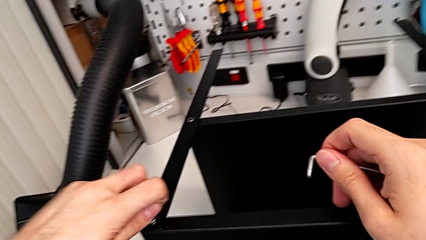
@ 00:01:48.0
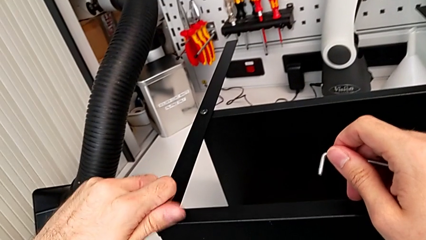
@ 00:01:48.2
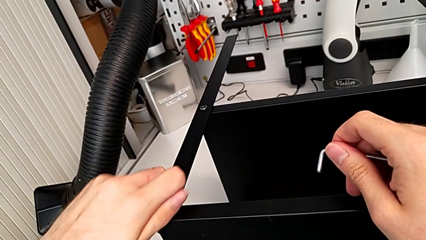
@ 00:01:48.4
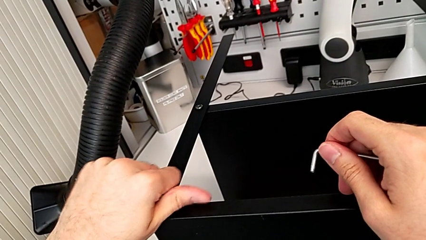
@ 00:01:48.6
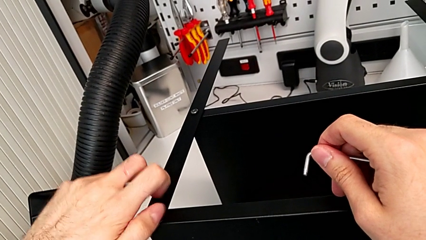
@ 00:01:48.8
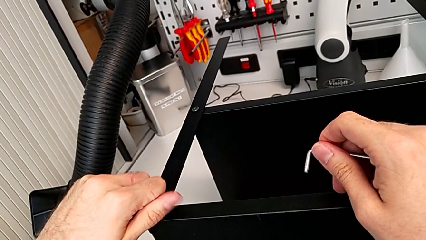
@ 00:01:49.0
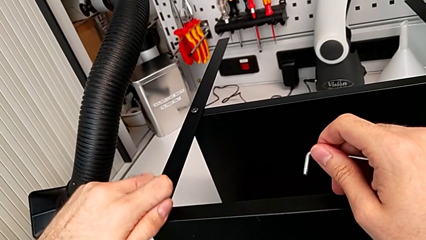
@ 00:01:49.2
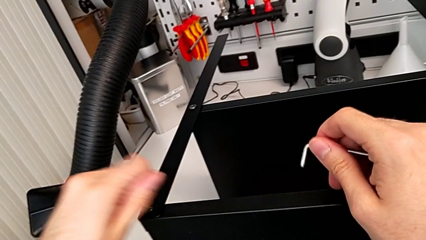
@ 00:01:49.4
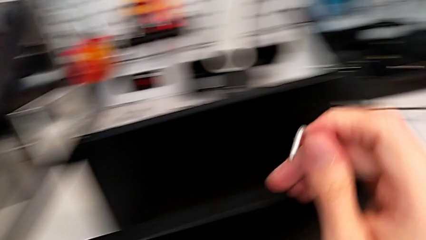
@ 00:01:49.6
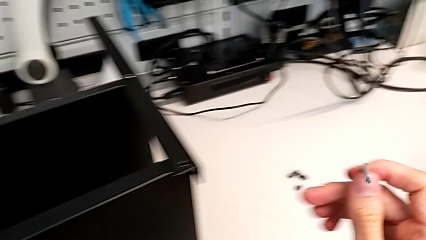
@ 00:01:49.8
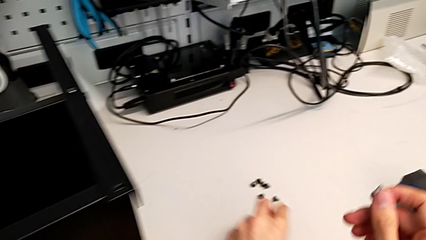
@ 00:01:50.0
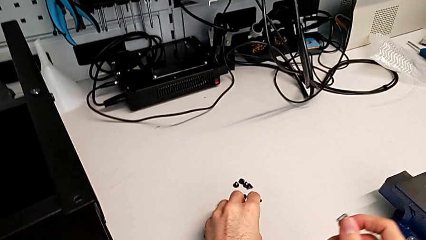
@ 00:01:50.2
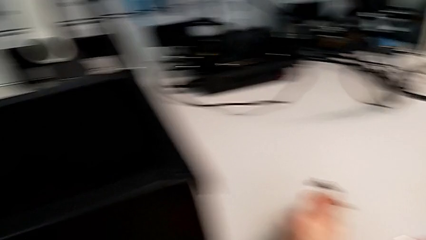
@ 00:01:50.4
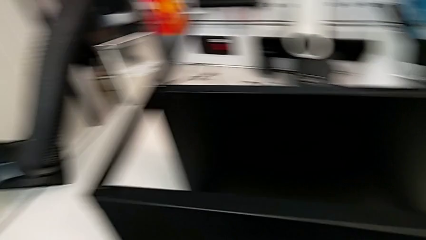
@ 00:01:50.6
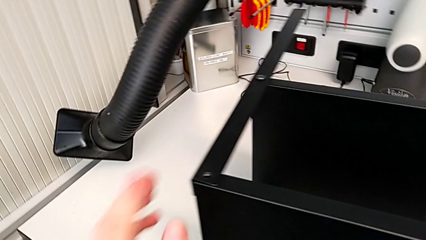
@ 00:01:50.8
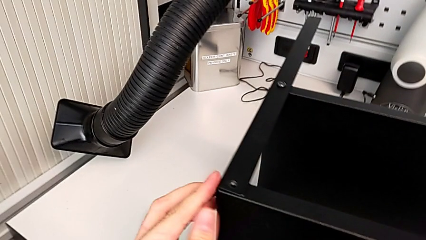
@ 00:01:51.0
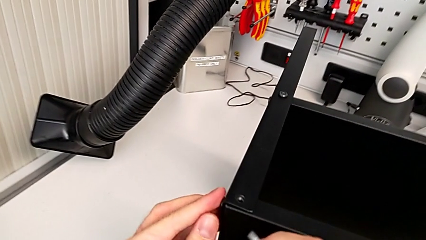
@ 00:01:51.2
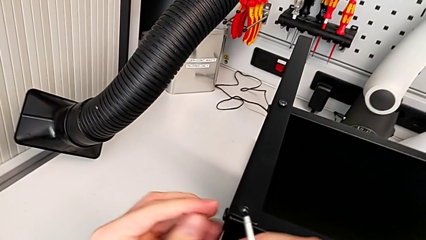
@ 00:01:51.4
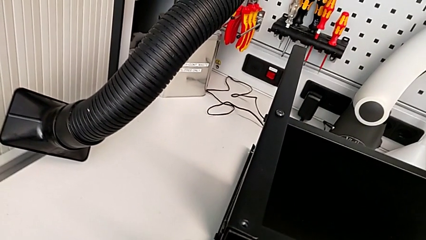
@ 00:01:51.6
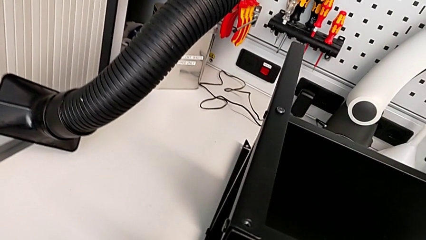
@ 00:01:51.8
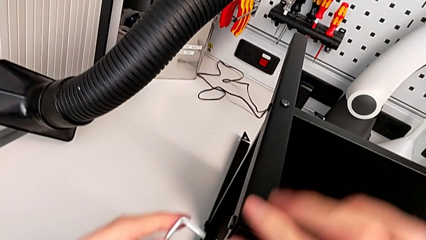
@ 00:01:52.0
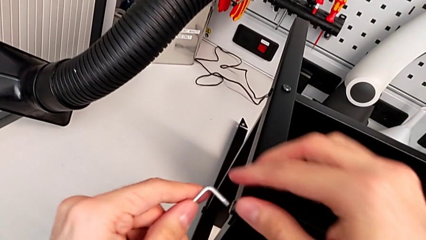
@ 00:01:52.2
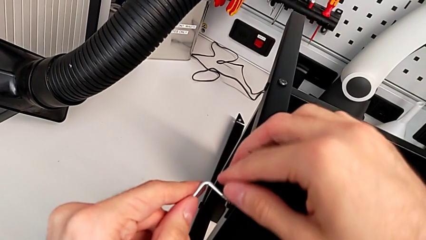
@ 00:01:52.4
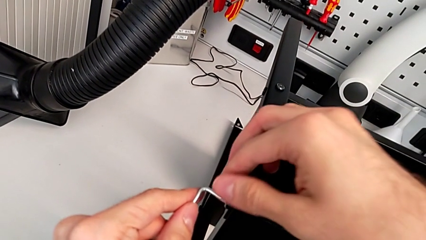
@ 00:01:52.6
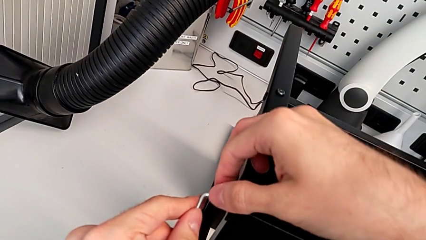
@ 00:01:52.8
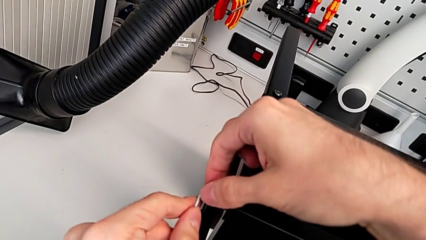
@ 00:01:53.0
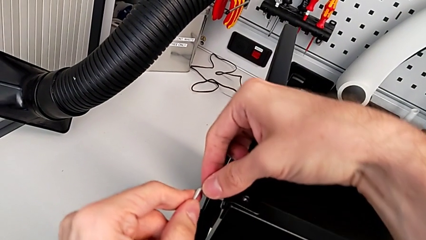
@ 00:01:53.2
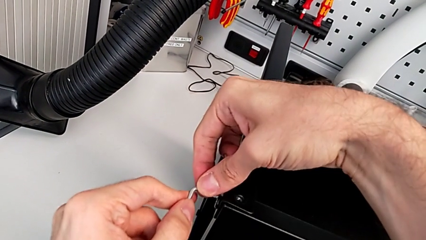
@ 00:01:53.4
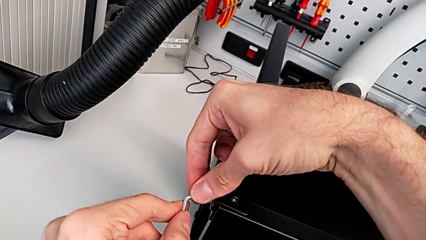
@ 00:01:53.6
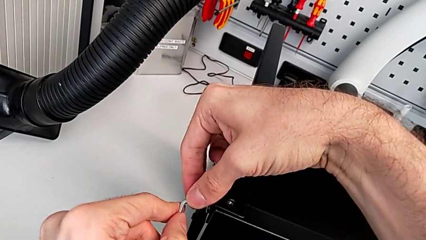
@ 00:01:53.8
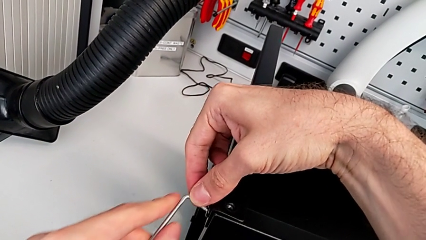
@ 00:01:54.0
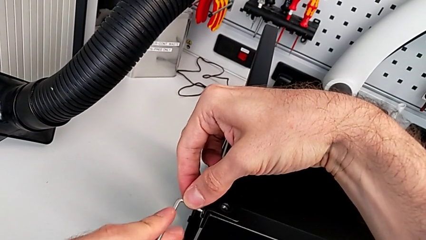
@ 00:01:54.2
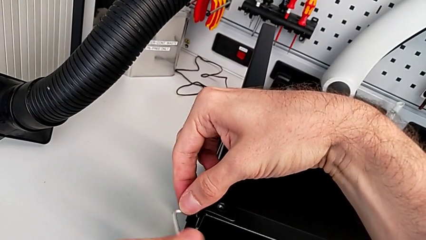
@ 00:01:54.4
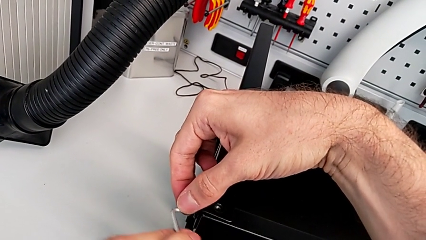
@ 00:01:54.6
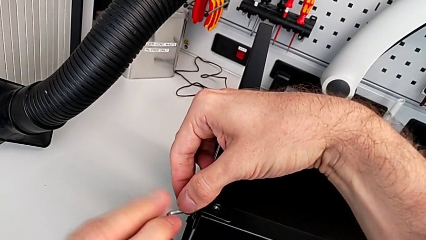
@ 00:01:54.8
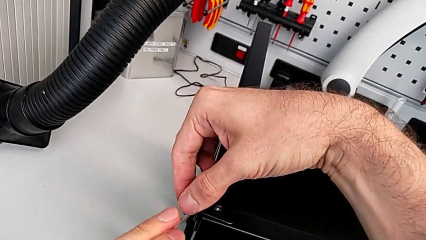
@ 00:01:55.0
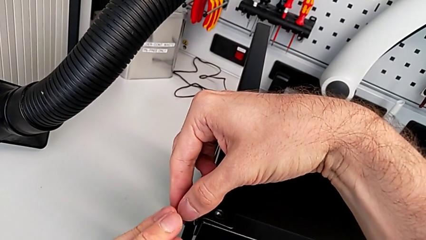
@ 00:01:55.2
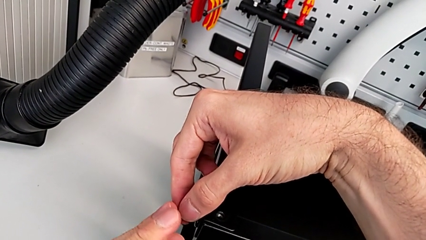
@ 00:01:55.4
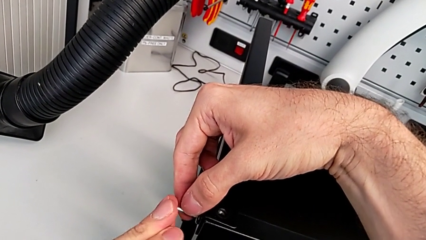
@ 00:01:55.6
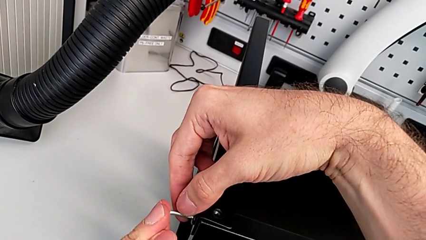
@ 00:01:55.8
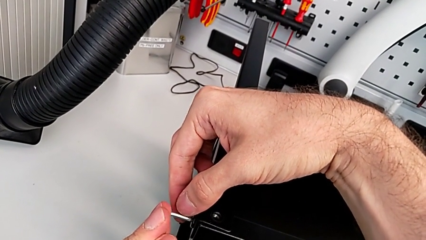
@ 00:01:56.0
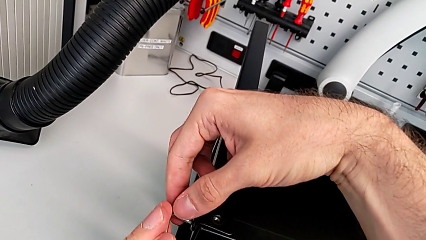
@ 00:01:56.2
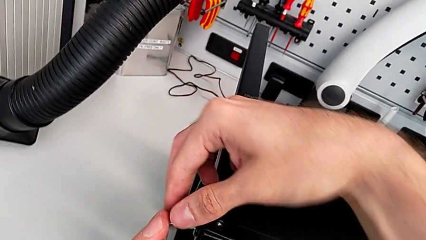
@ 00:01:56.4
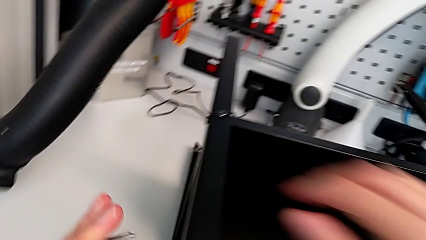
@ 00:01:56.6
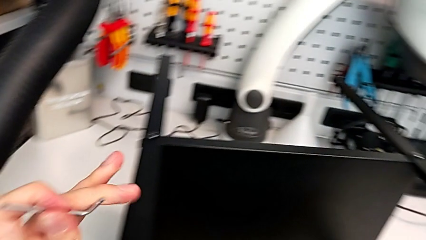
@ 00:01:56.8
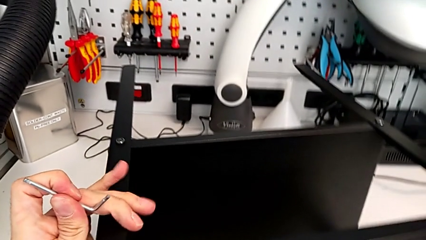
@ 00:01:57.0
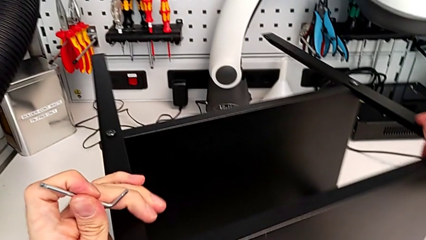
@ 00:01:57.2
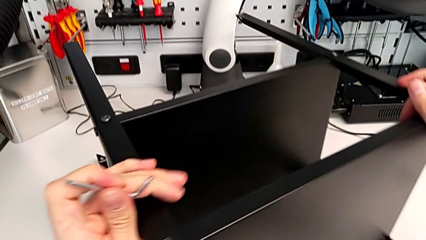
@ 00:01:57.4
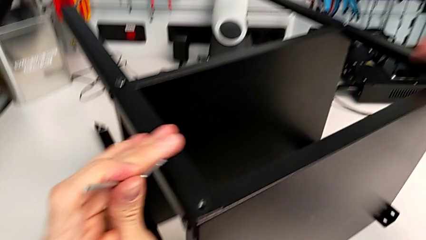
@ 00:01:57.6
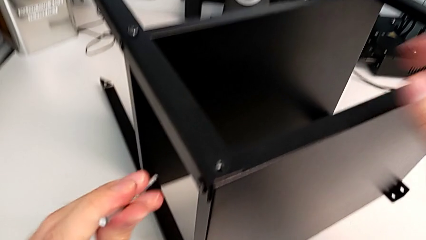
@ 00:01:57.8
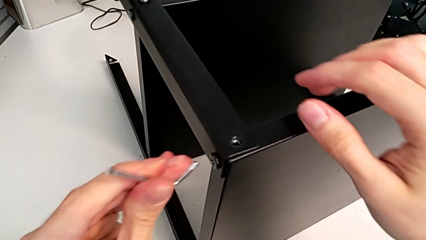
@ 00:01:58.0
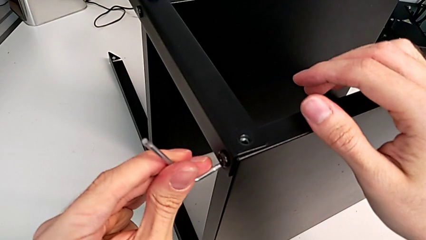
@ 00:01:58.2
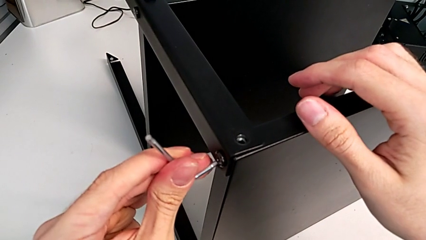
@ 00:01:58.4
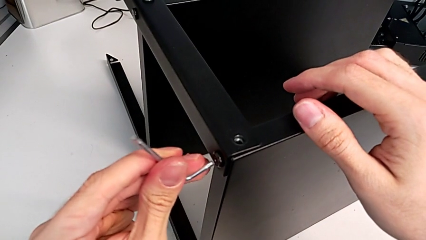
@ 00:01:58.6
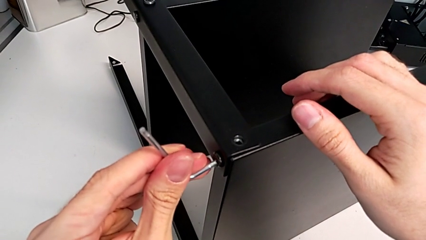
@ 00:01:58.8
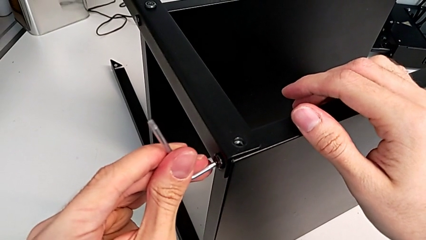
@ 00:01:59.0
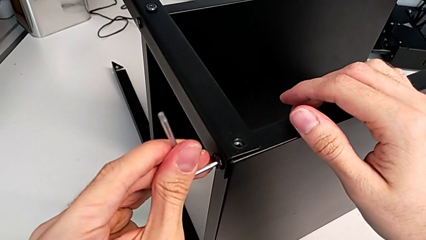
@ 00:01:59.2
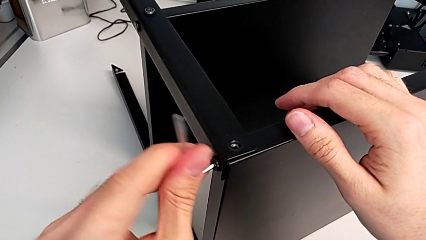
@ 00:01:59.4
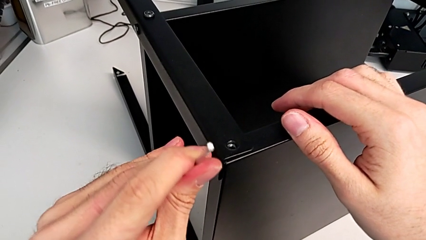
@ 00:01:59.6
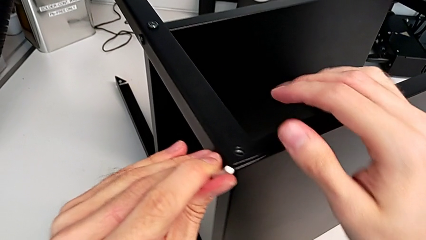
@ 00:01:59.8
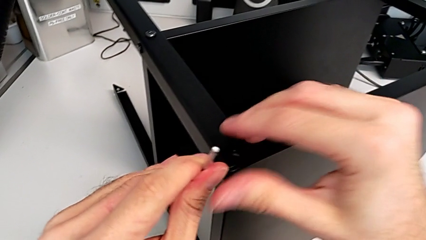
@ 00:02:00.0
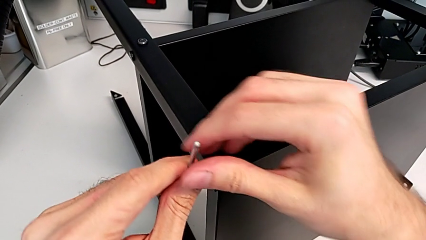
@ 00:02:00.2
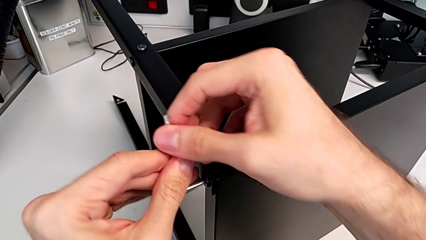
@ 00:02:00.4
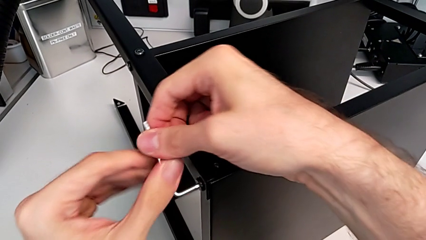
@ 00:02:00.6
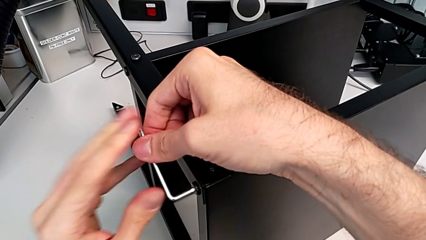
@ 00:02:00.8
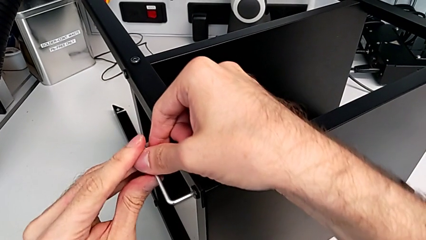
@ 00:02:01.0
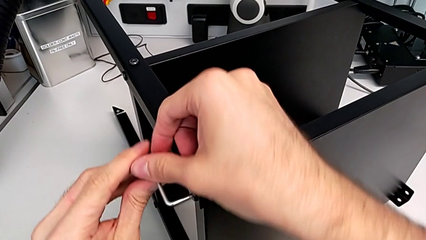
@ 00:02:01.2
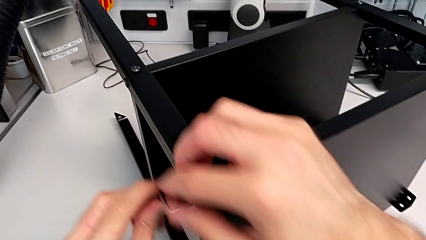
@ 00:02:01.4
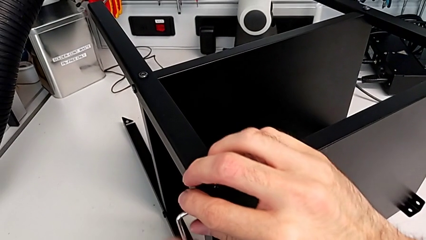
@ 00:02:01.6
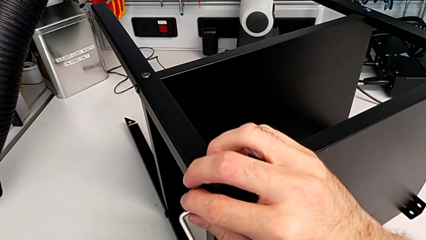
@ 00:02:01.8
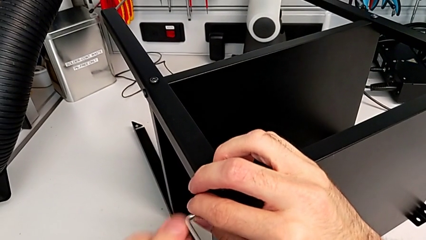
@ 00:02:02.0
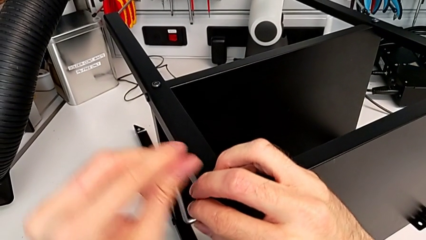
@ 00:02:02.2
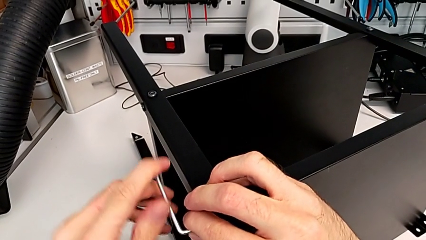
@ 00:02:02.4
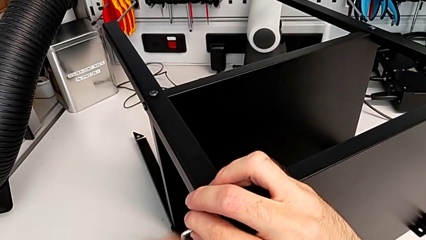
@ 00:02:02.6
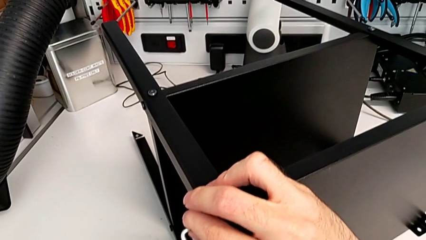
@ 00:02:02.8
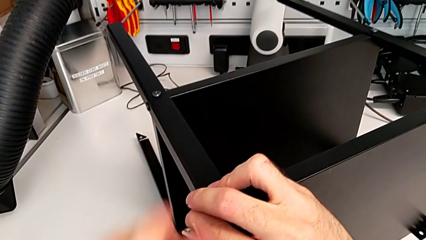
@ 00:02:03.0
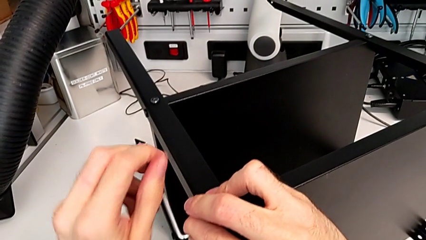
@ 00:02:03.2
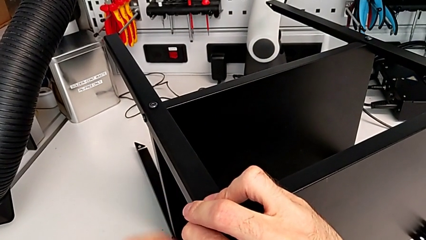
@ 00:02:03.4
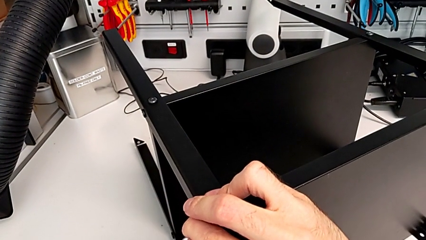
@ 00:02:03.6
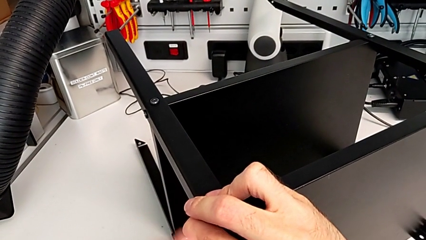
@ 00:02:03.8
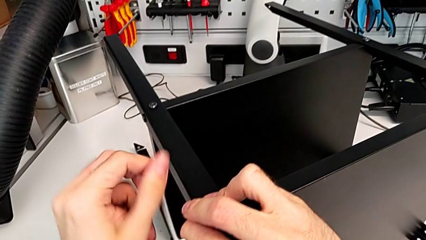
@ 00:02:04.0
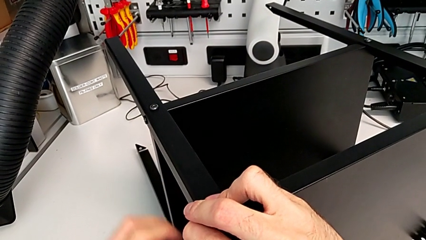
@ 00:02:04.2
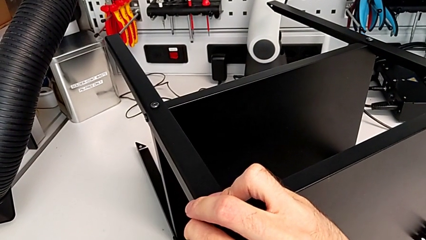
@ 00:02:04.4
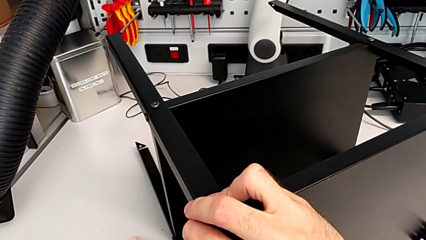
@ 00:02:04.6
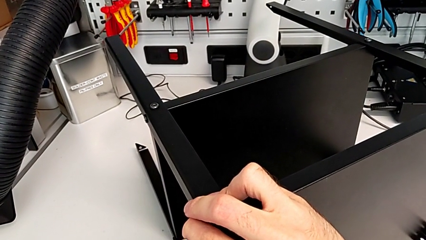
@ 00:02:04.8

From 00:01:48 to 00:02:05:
The camera wearer is unscrewing the last hex socket head from the top table. They unscrew the hex socket head, place it, grab the Allen wrench, wrongly insert it, withdraw it, rotate the nightstand, insert the Allen wrench and unscrew the hex socket head.
